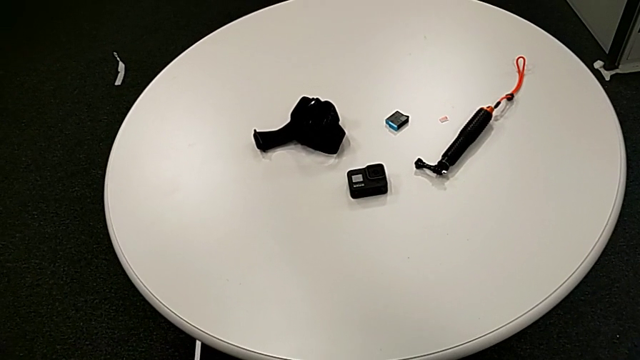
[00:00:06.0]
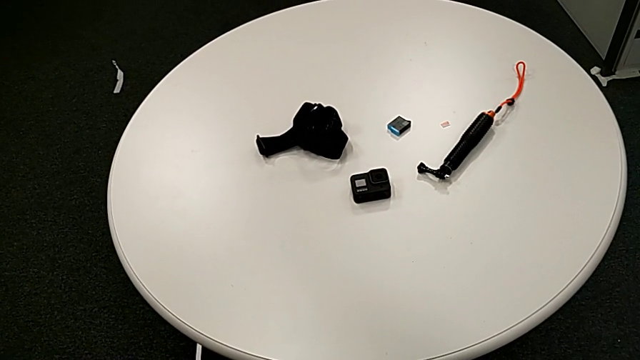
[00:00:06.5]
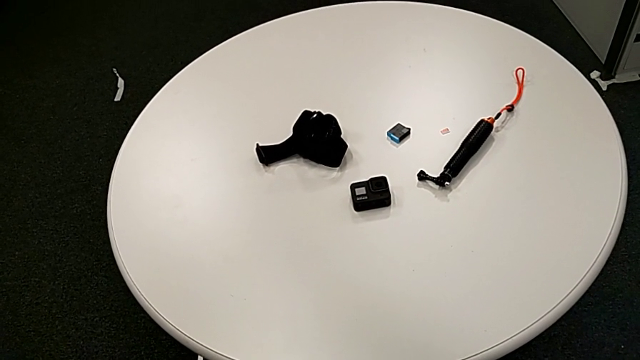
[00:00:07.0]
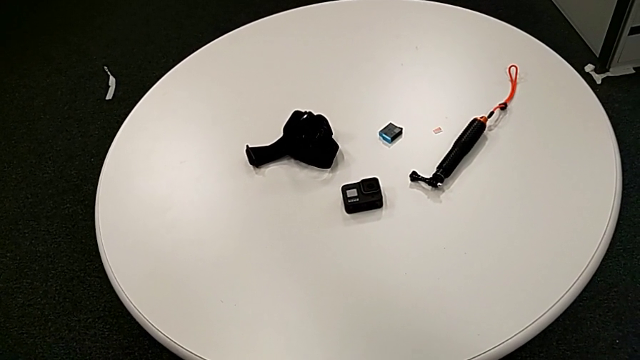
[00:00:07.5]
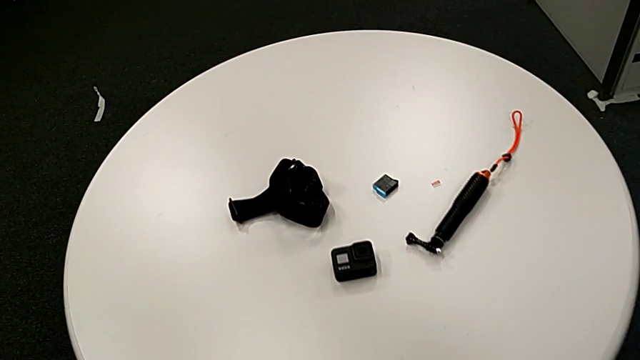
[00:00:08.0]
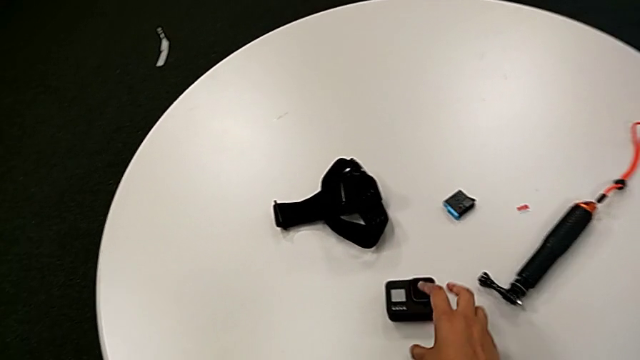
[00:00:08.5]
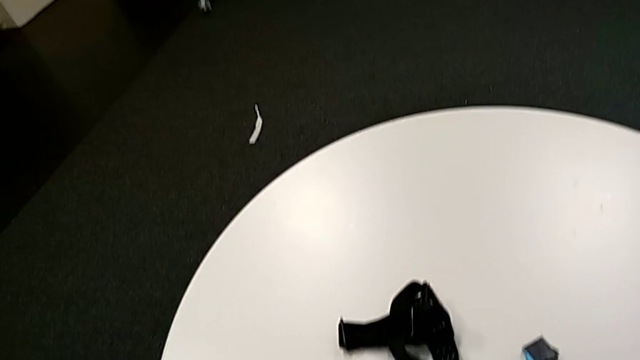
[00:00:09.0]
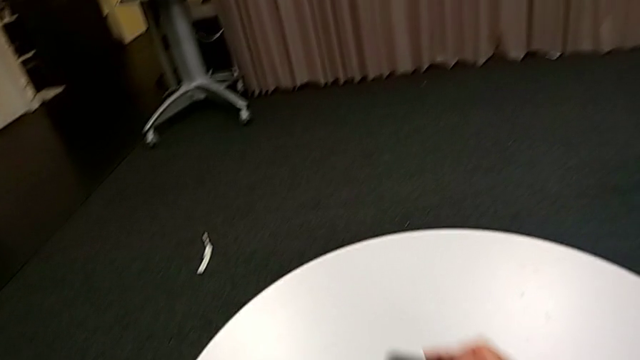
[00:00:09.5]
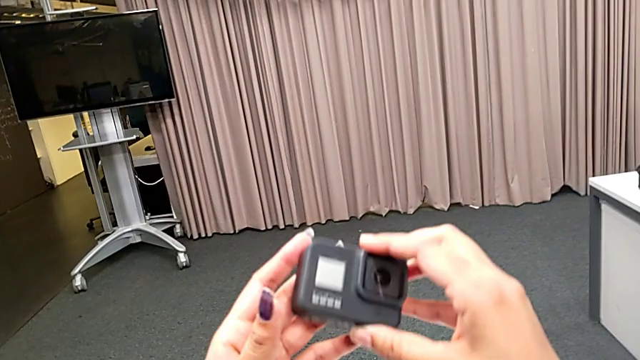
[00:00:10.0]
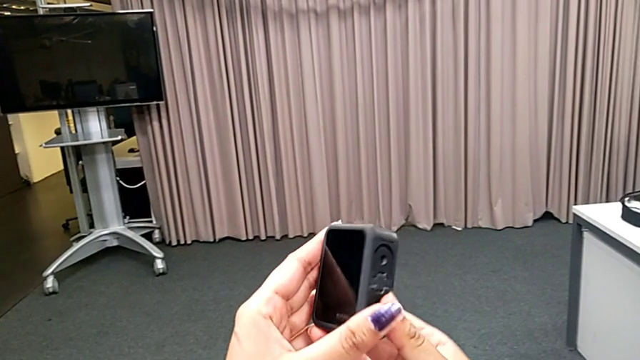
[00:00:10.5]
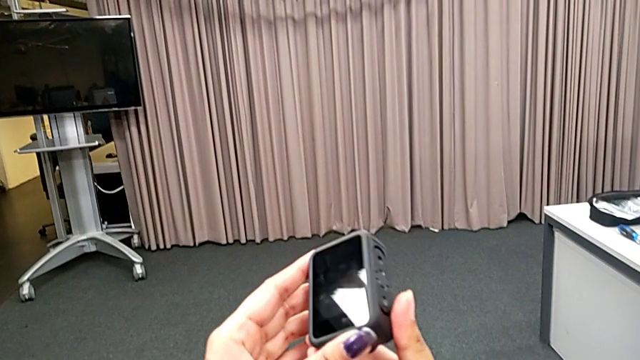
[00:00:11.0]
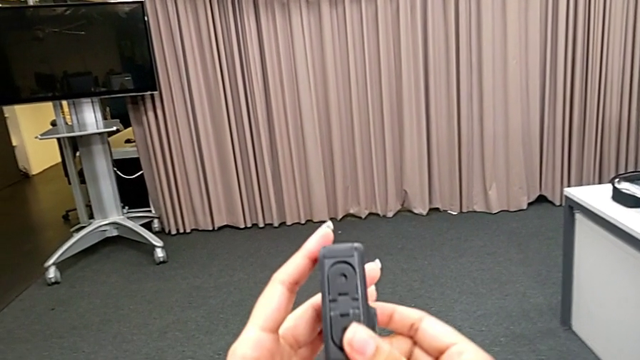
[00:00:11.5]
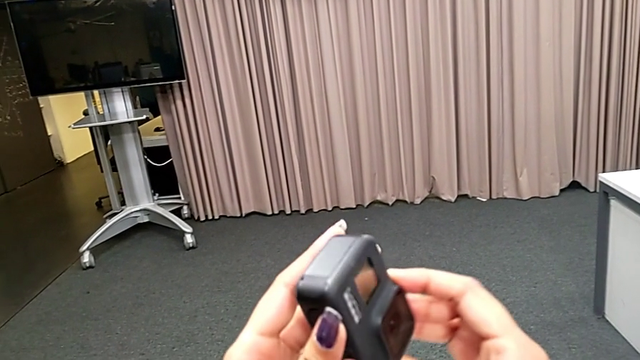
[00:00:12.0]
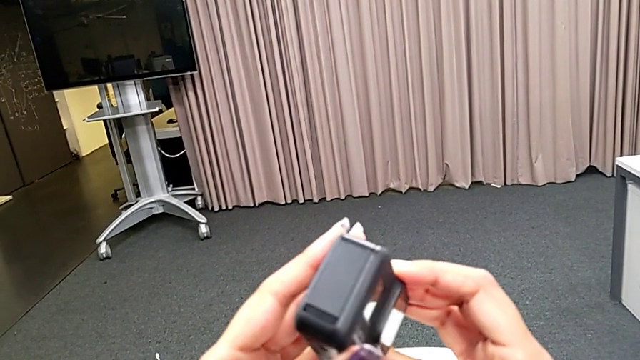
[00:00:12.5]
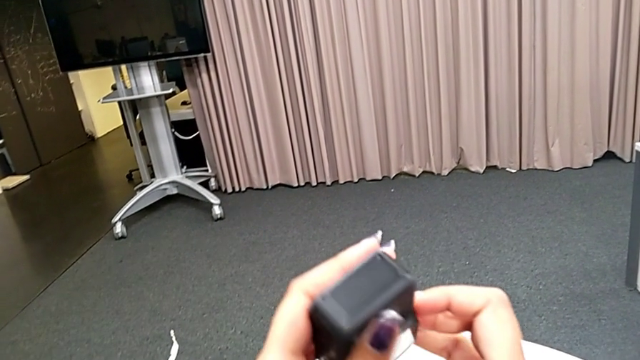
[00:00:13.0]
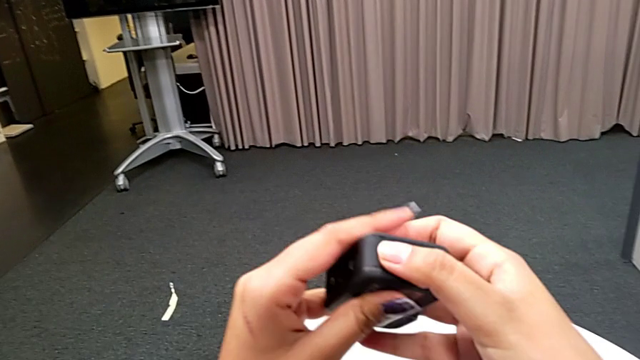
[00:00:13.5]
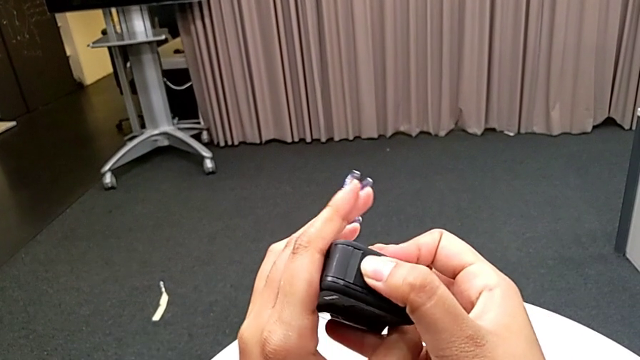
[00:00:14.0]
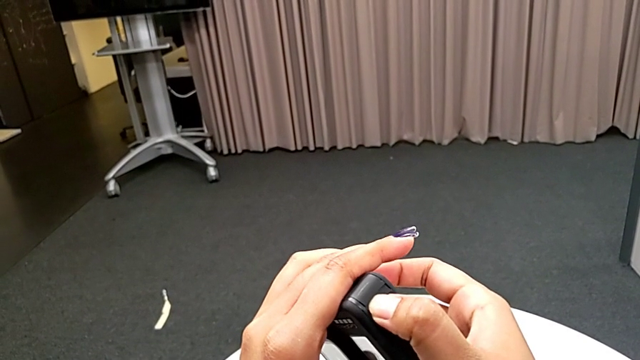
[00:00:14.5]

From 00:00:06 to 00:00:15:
The camera wearer is exchanging the battery of the GoPro. They inspect the GoPro.

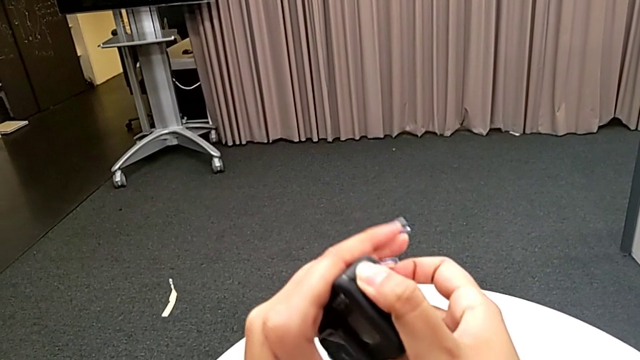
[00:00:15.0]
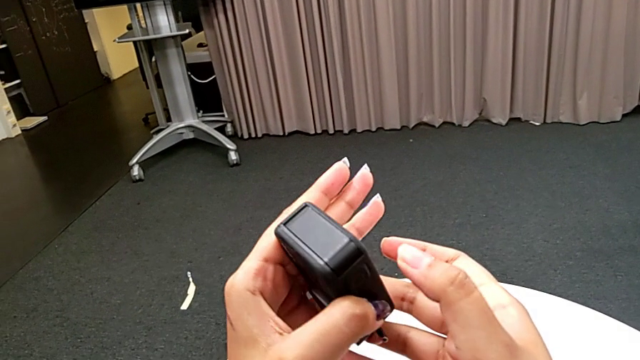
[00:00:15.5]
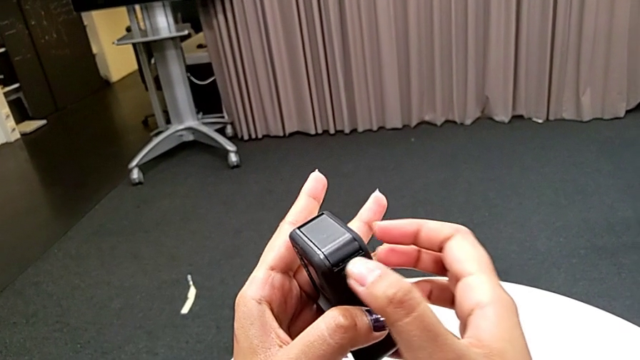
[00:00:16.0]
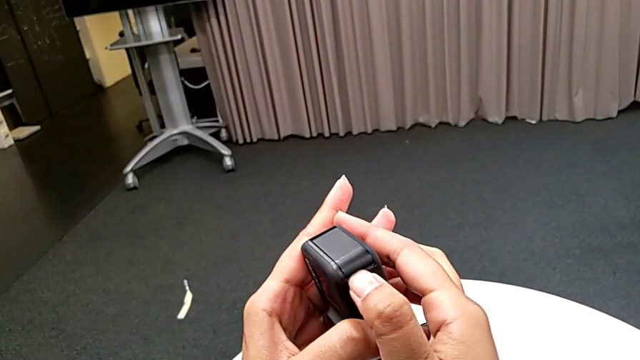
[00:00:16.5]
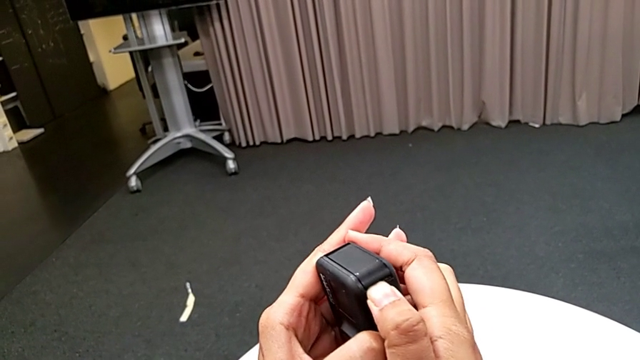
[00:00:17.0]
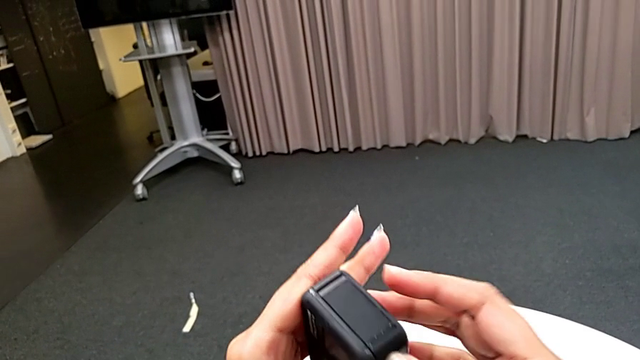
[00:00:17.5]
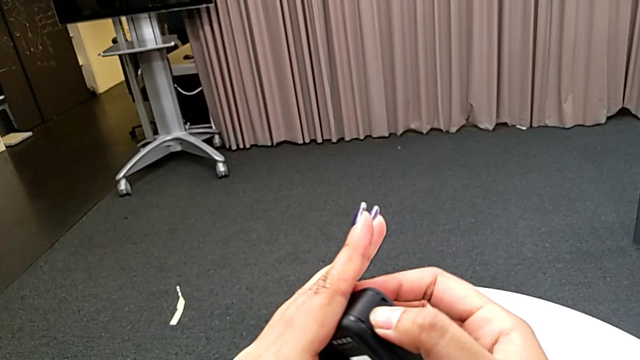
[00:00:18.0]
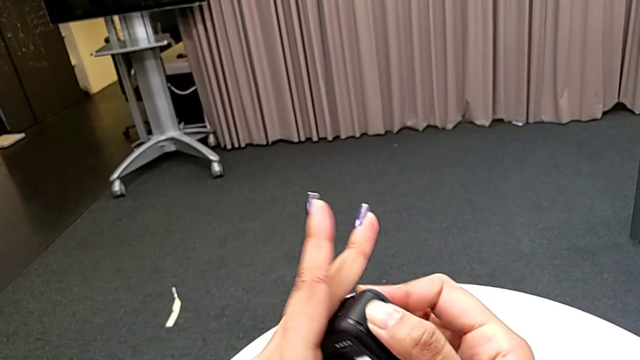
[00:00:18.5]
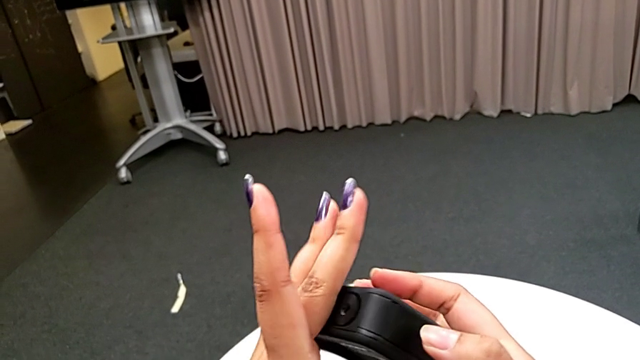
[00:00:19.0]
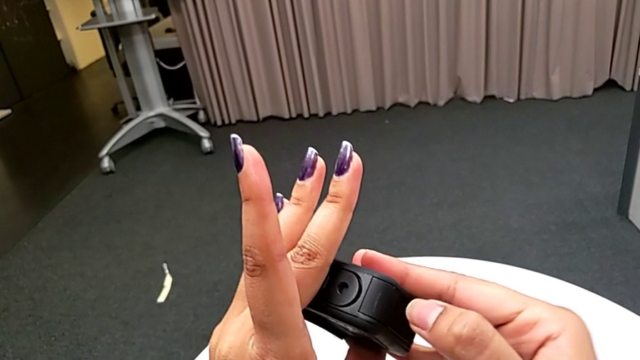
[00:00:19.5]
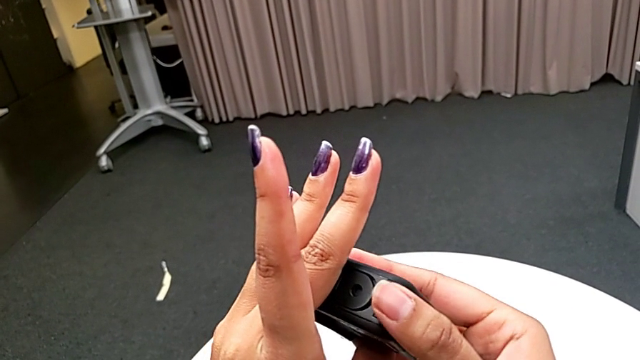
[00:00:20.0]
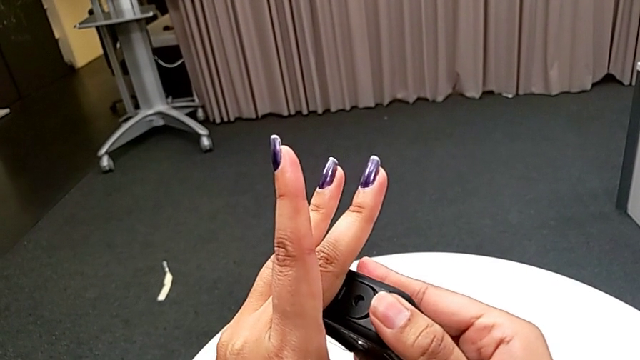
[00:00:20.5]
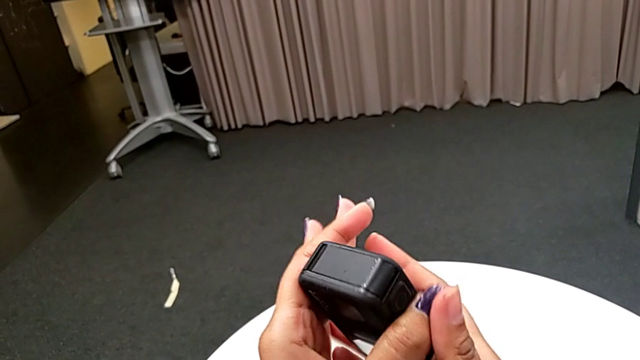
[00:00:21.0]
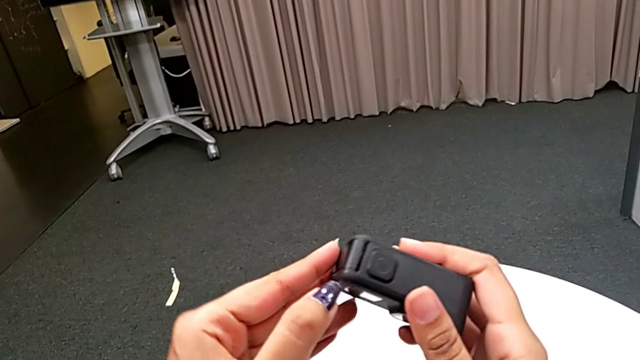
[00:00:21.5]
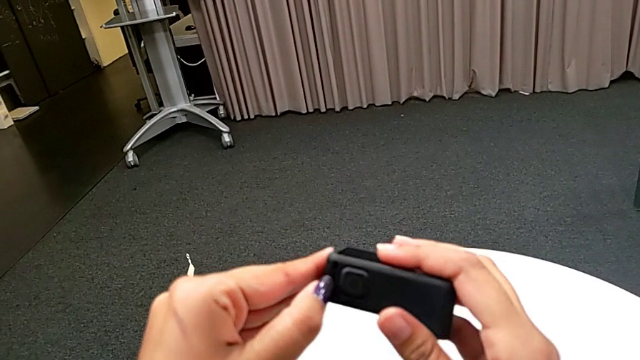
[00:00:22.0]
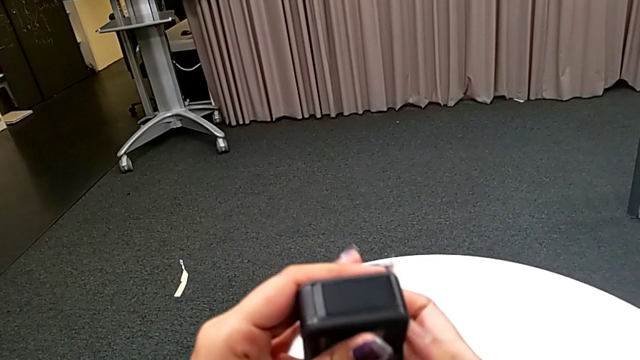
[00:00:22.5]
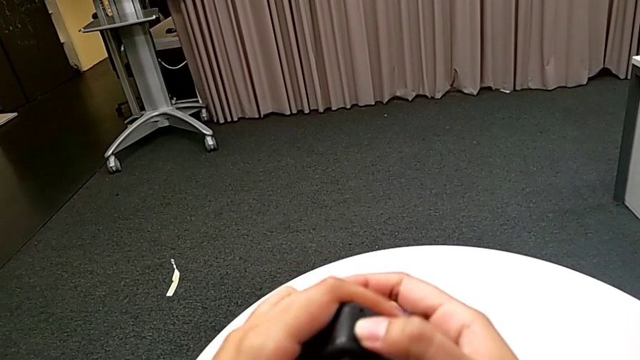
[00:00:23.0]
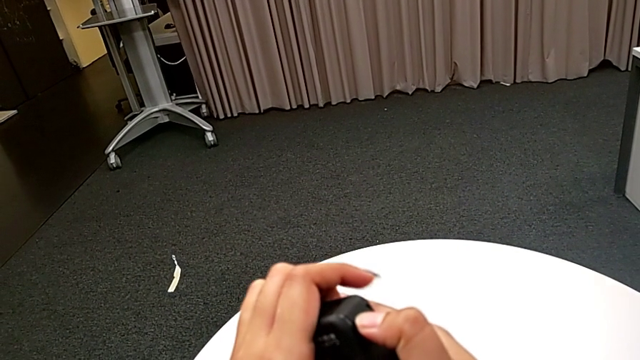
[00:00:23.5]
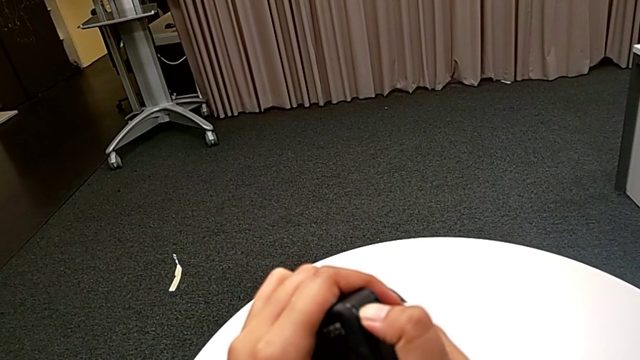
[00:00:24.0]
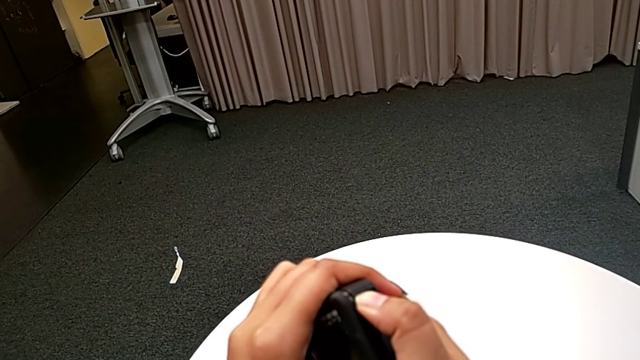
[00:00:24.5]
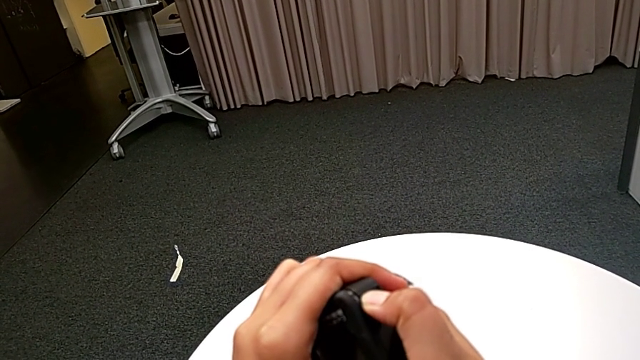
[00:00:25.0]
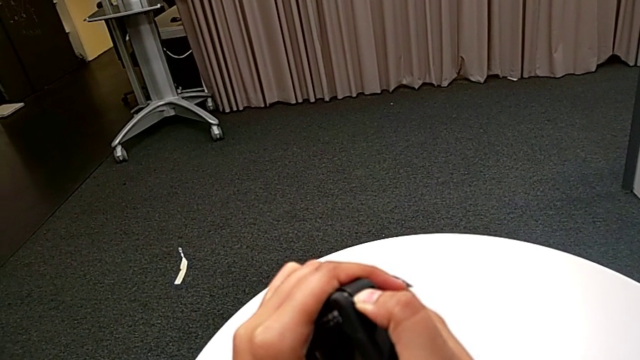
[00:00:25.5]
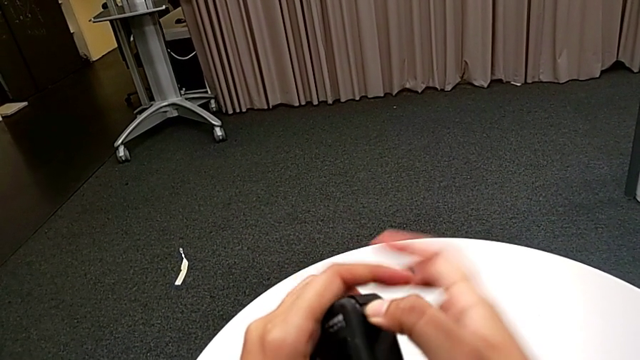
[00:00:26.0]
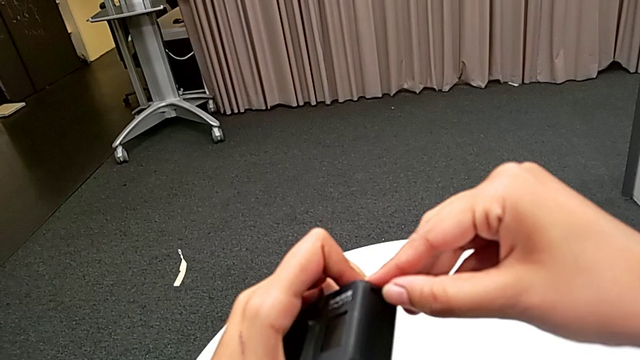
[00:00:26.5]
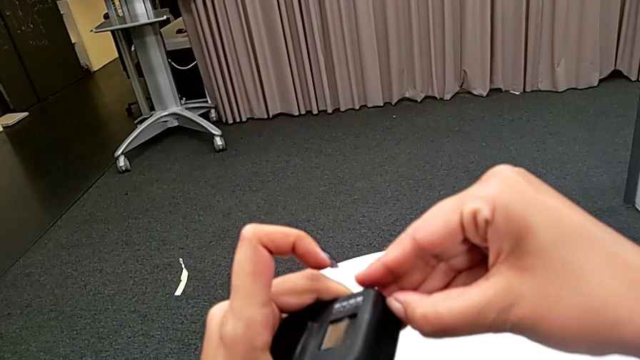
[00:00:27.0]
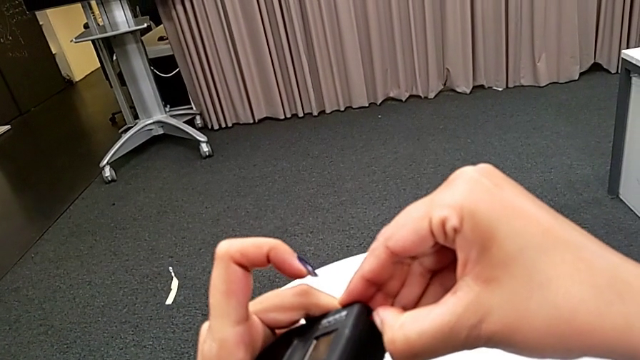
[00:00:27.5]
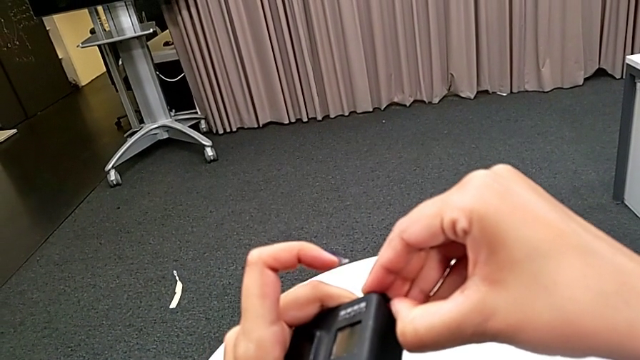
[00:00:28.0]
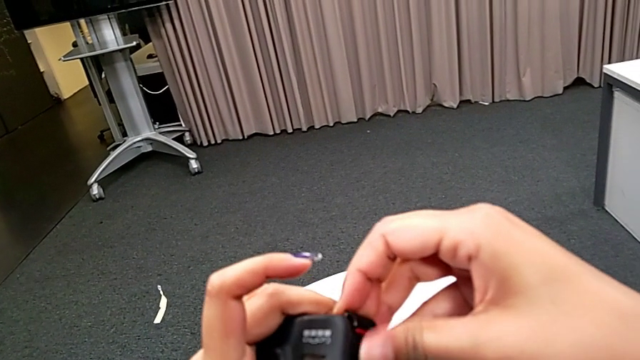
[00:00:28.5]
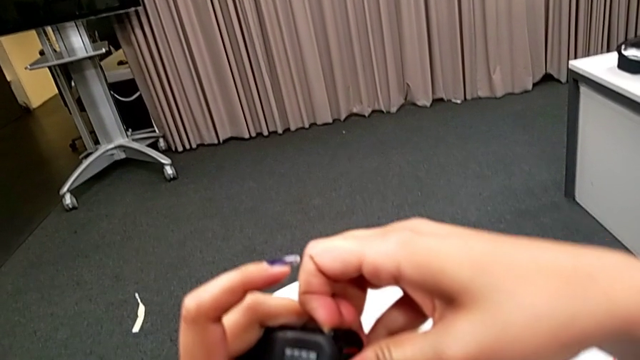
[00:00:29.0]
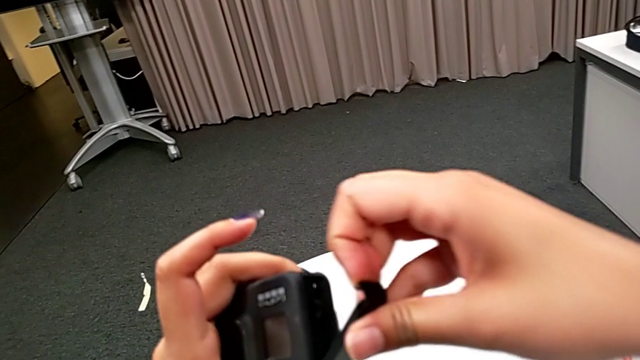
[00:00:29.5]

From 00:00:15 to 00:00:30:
The camera wearer is exchanging the battery of the GoPro. They keep grabbing the battery door and open it.
